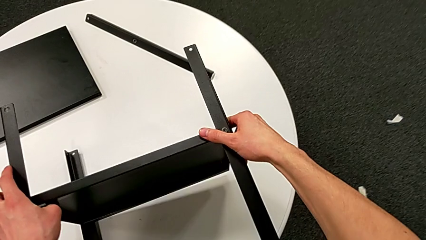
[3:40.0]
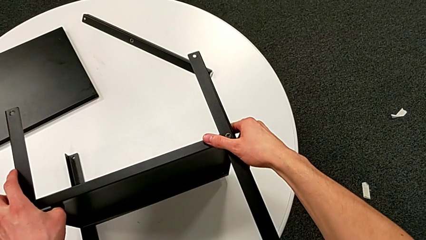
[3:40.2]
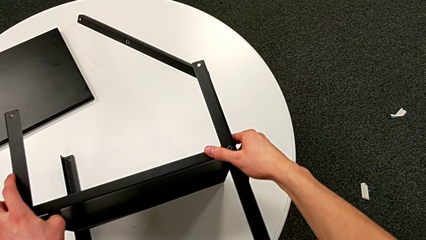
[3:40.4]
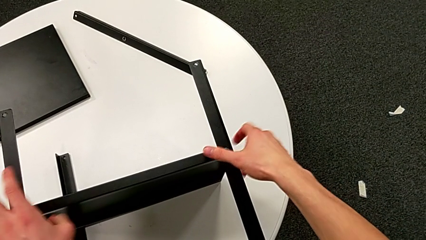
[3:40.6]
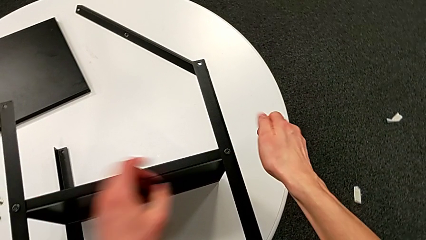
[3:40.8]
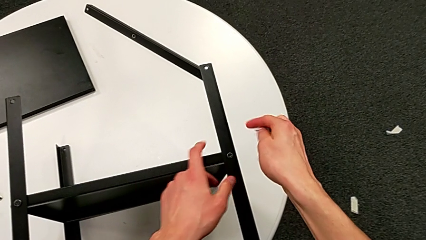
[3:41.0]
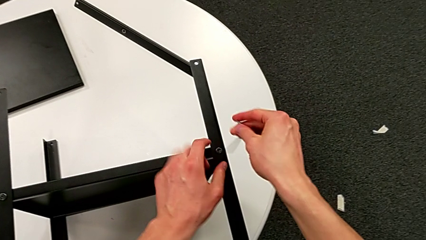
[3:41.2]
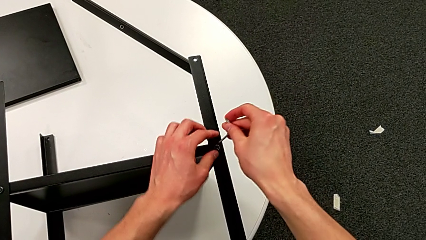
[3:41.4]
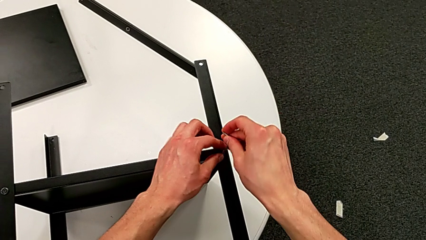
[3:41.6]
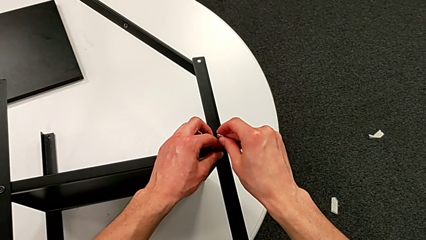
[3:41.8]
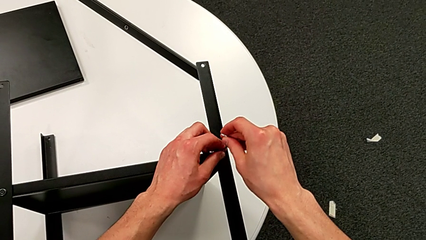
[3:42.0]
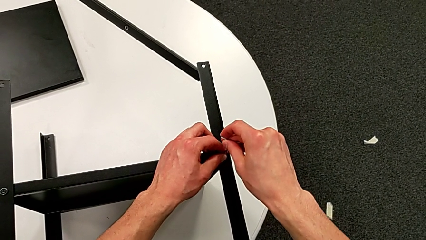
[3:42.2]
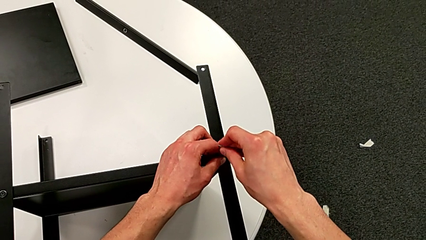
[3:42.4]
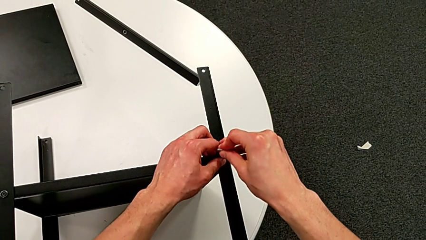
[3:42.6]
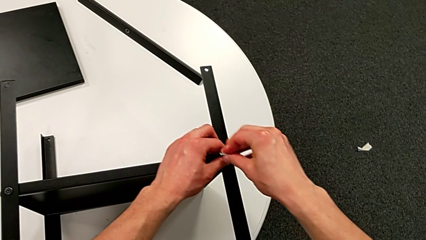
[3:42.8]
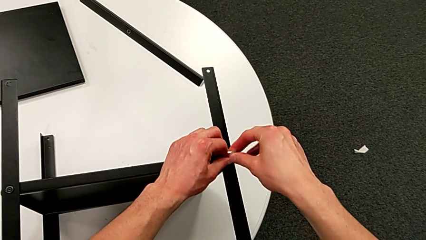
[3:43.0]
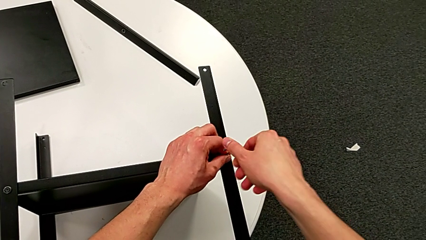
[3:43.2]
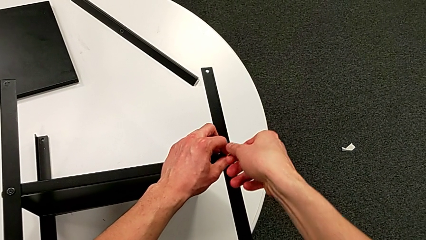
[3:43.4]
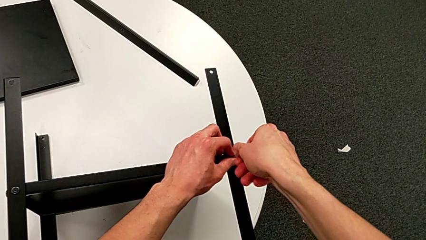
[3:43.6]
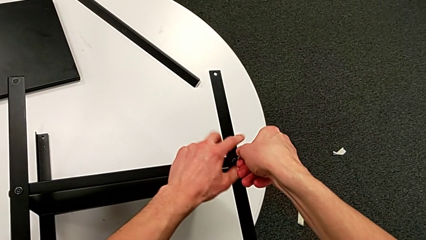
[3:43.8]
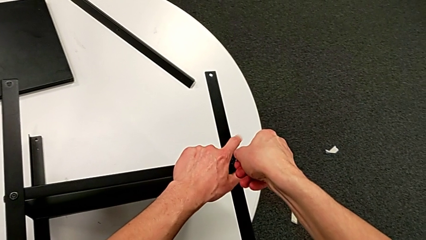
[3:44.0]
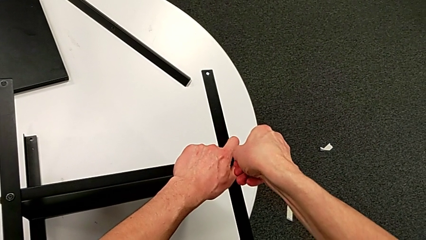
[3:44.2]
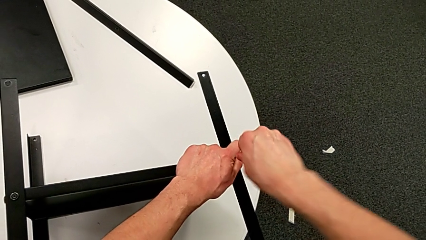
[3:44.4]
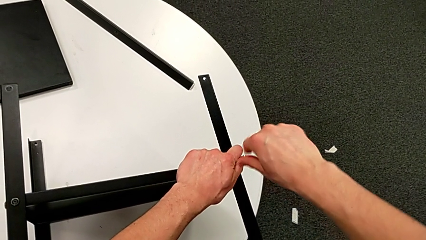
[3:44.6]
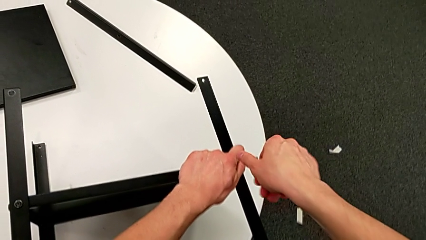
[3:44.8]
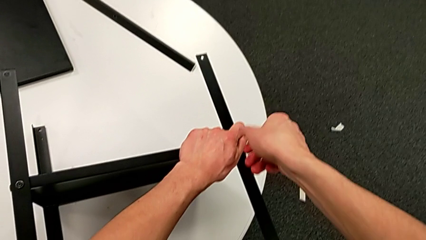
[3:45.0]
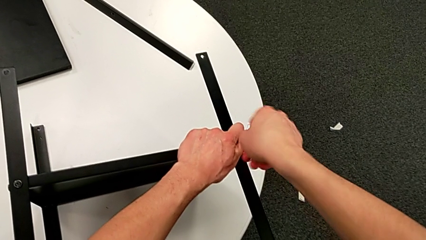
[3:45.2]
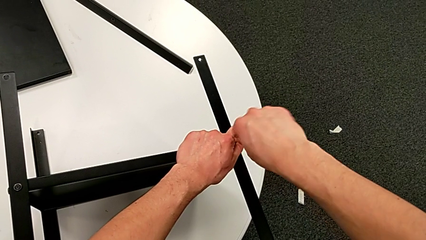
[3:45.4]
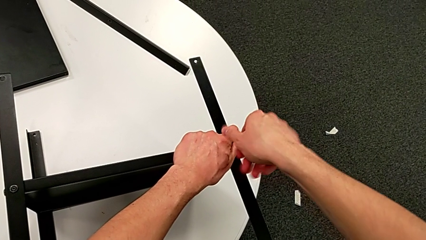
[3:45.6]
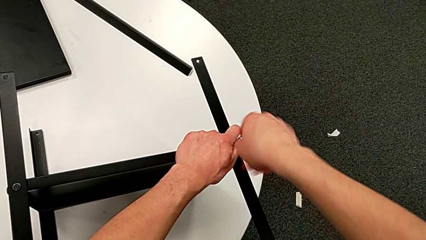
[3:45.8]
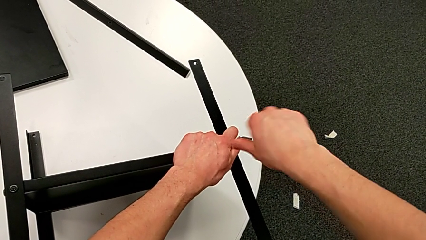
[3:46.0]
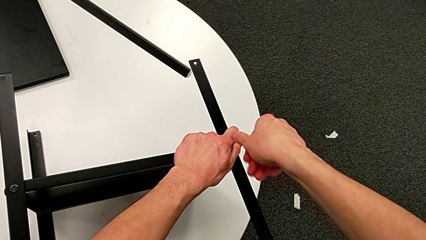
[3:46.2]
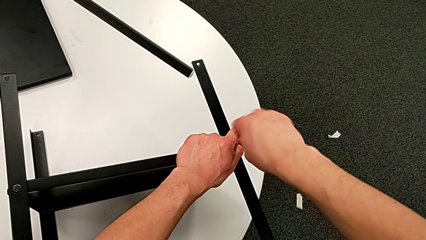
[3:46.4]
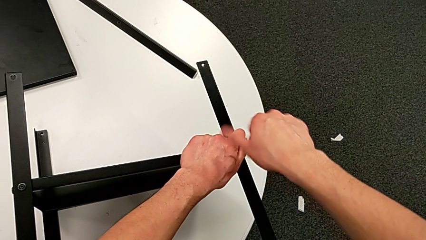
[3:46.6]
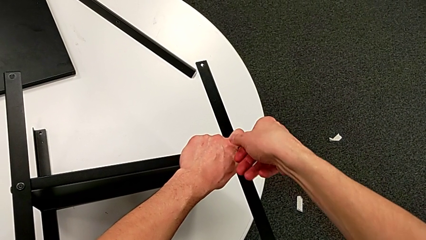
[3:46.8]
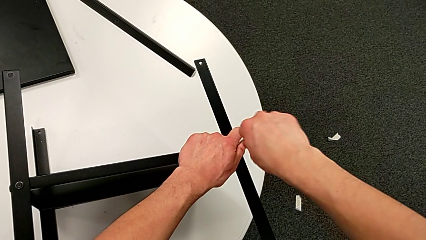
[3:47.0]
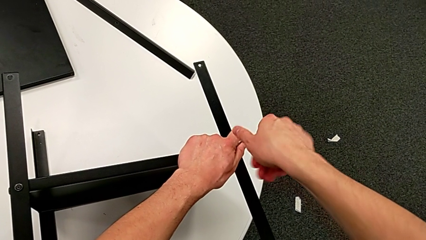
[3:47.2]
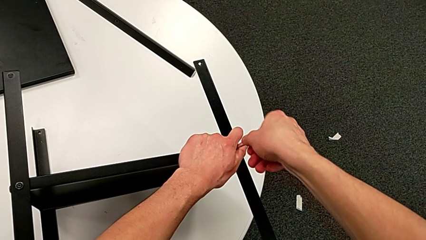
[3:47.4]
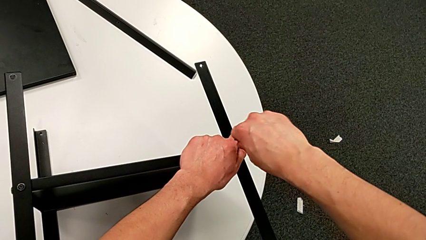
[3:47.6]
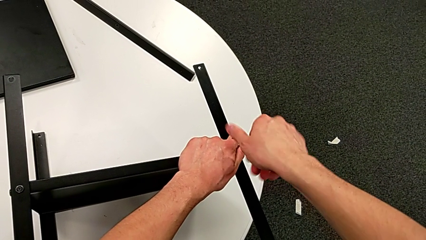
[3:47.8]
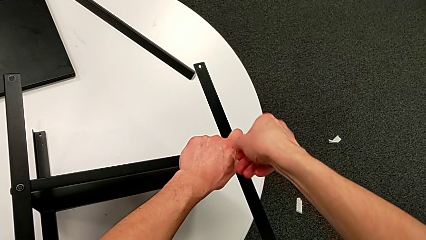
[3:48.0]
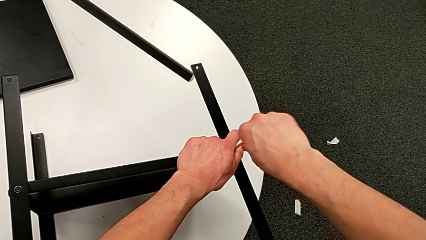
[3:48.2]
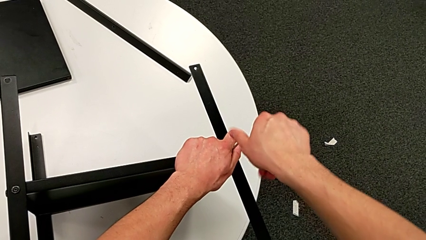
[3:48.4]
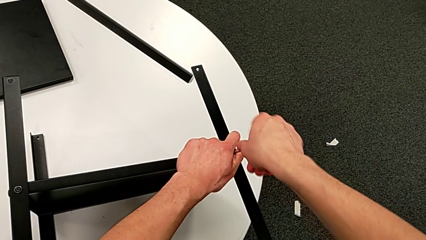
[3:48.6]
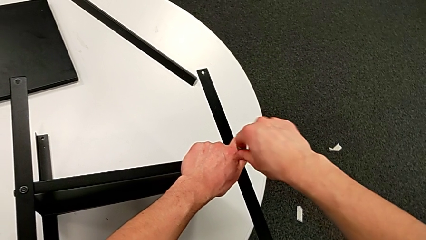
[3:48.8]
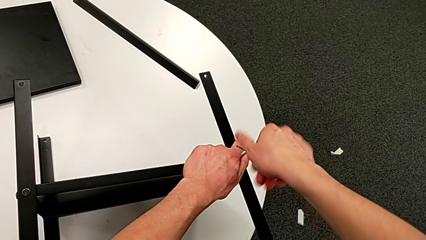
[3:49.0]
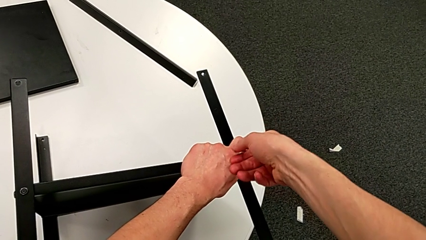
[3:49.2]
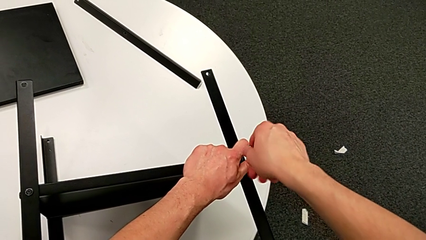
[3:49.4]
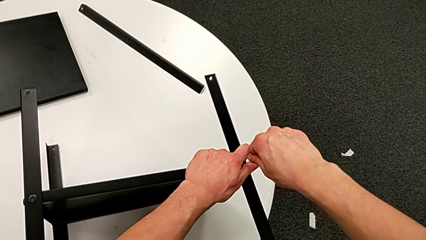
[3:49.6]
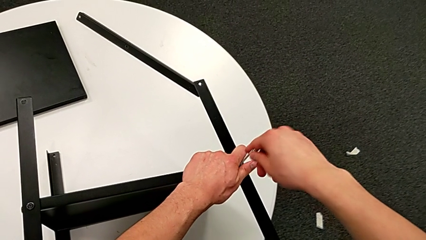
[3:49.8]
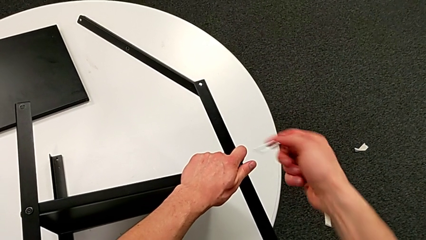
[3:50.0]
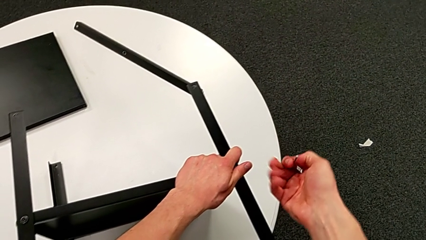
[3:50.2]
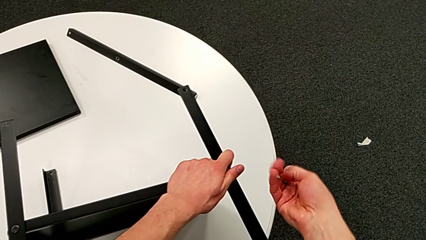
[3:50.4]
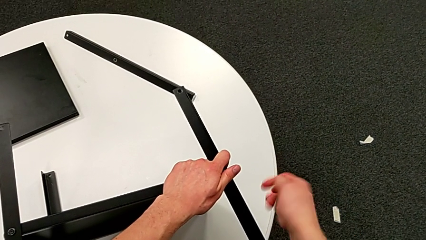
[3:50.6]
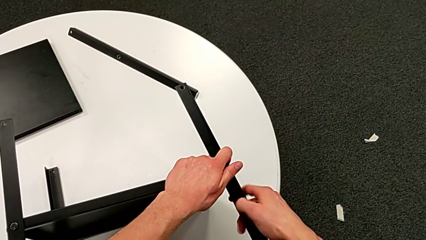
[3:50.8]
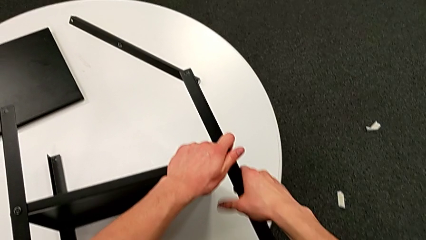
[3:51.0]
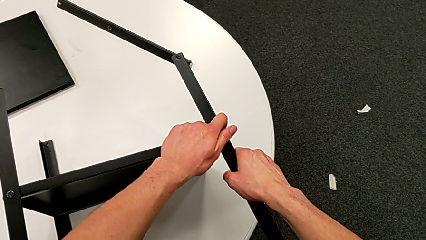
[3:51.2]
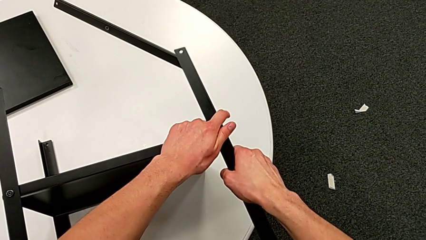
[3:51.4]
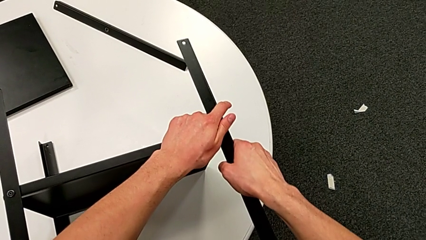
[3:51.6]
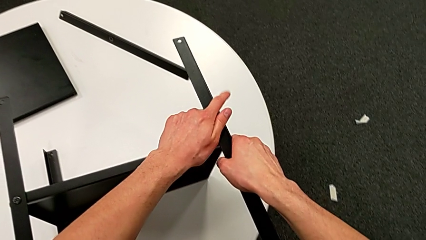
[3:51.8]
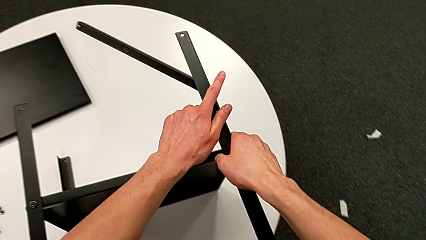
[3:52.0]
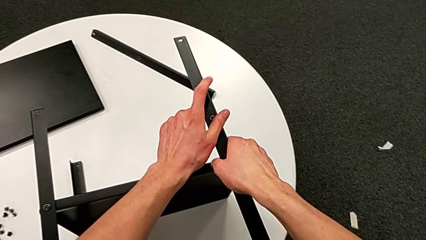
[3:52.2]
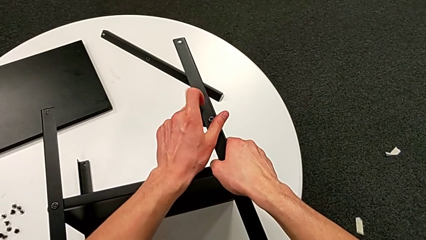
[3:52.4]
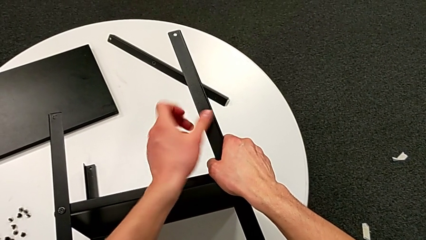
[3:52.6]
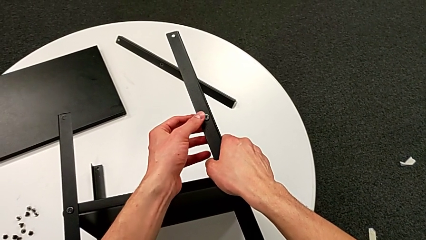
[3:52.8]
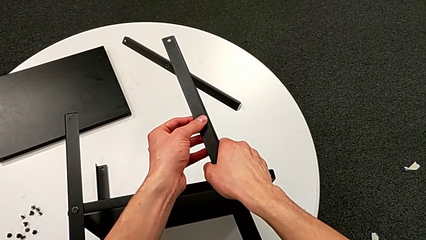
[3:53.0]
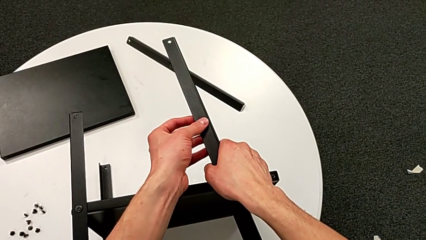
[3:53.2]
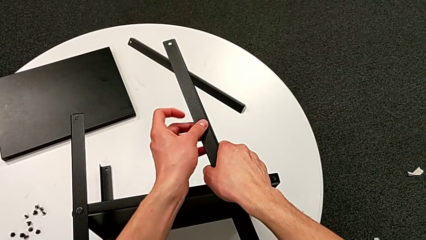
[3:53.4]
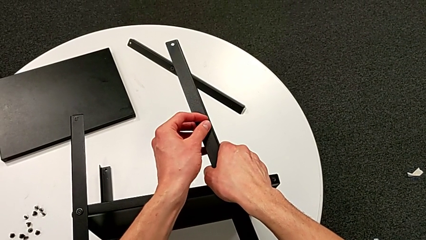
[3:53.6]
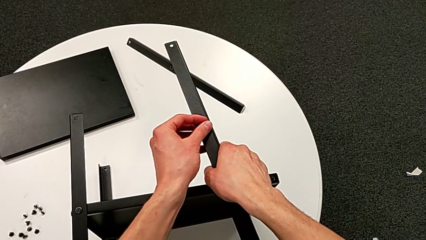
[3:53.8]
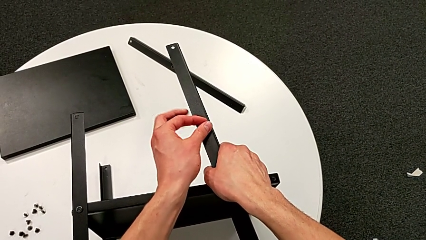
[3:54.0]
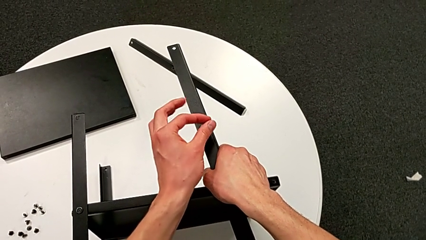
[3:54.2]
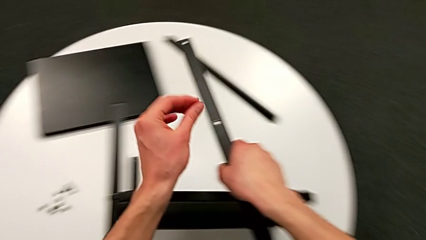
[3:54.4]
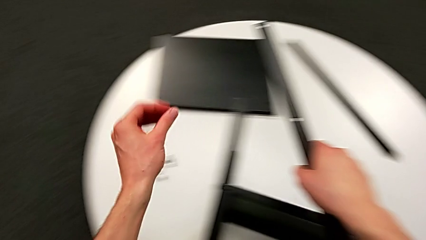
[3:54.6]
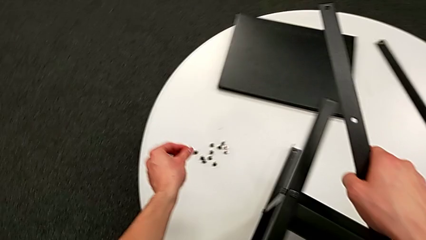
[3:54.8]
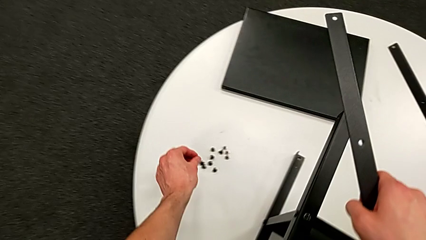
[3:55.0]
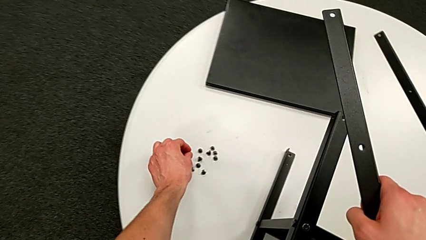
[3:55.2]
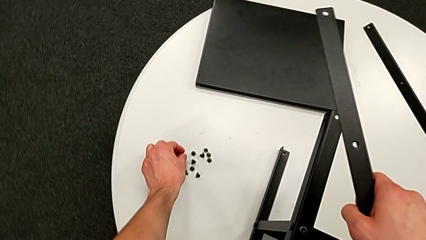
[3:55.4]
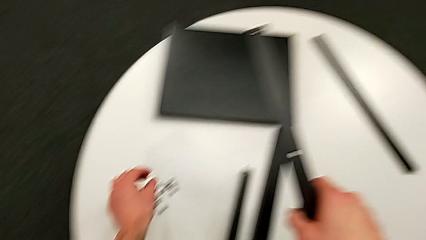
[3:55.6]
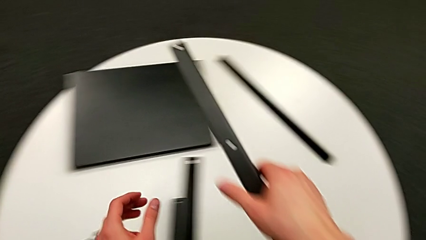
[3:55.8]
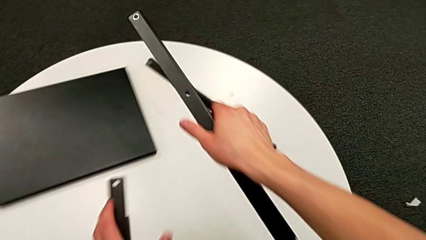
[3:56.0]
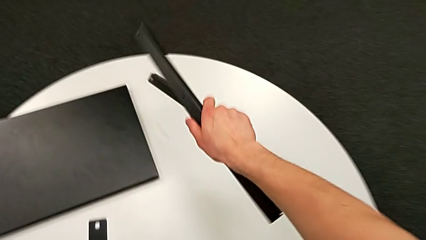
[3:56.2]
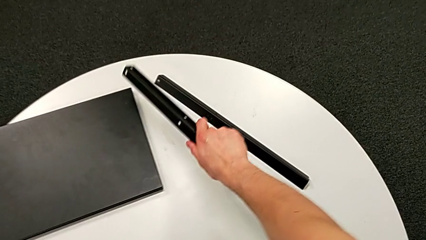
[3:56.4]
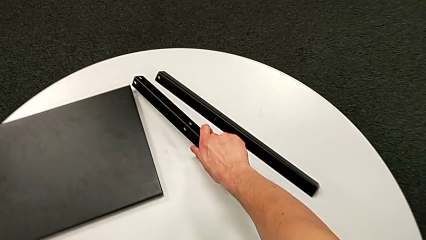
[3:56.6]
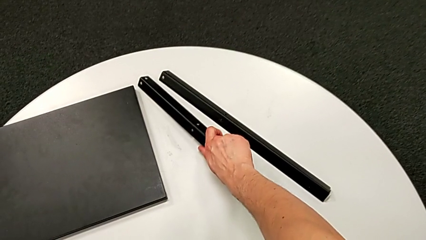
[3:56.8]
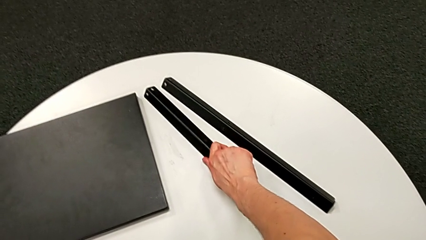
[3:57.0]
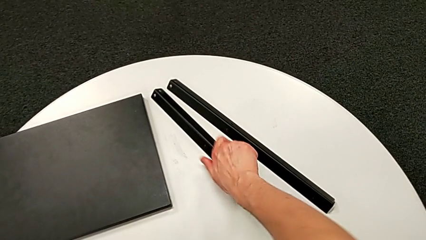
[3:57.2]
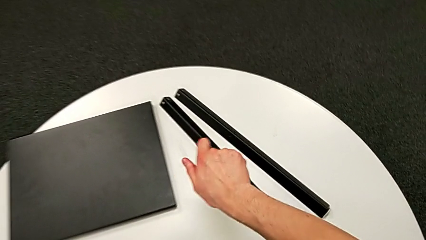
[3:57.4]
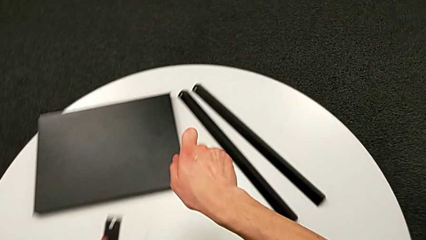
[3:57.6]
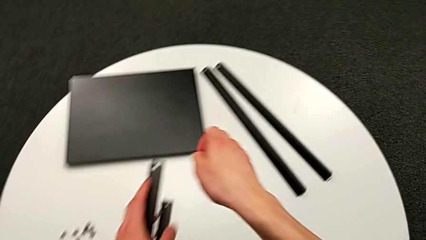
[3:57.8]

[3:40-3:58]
The camera wearer is disassembling the second leg of the shelf. They insert the Allen wrench, unscrew the hex socket head, withdraw the Allen wrench, disassemble the black leg, disassemble the hex socket head, place it and place the black leg.
